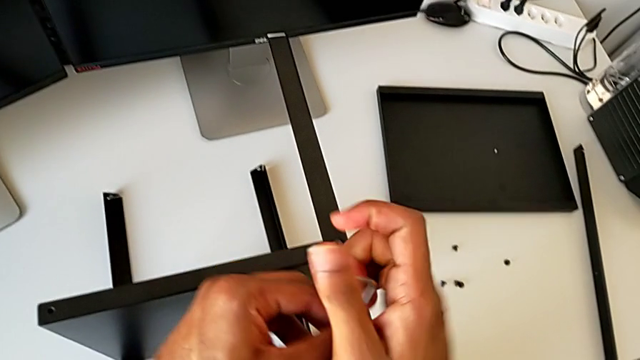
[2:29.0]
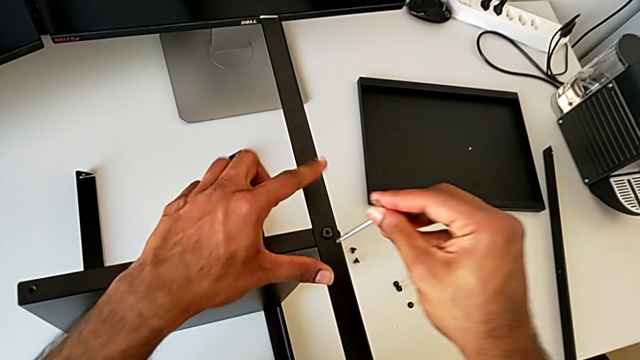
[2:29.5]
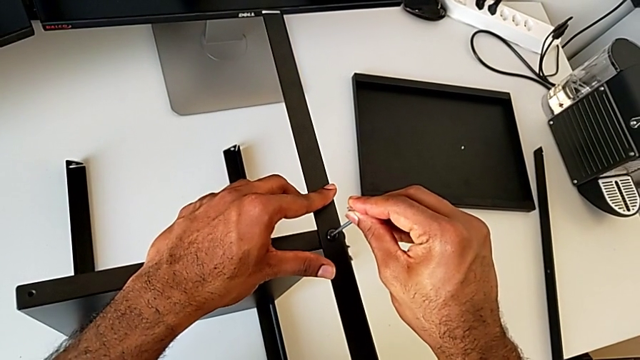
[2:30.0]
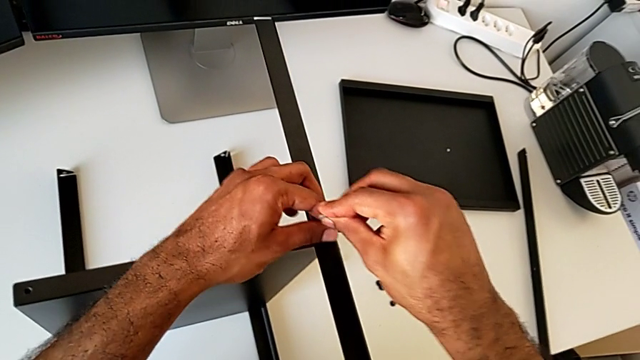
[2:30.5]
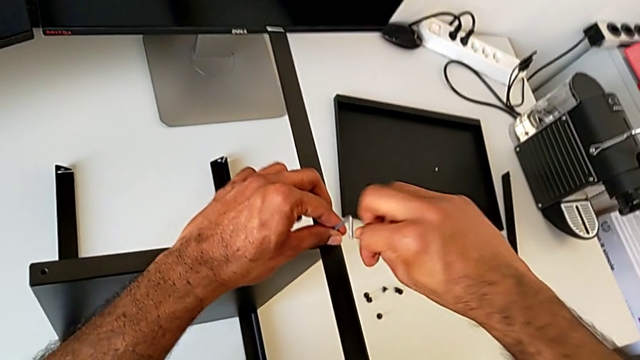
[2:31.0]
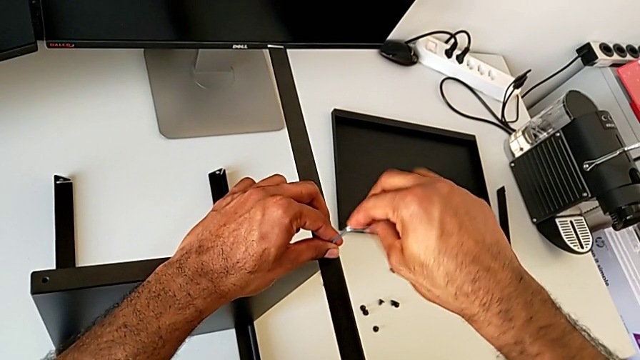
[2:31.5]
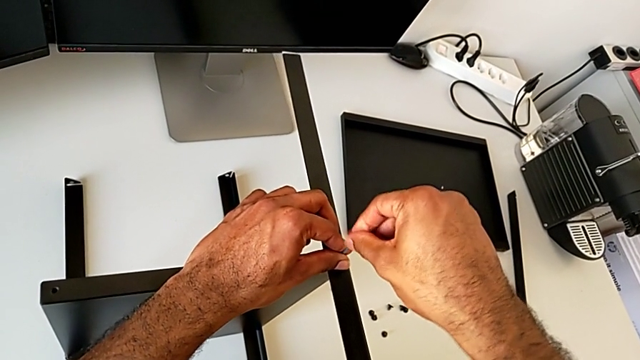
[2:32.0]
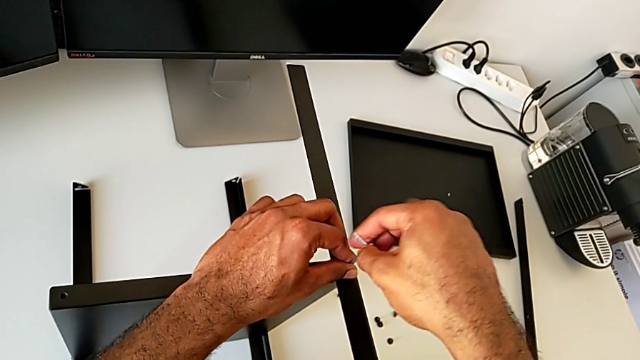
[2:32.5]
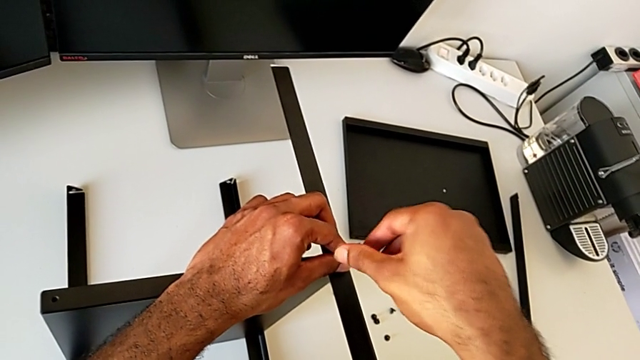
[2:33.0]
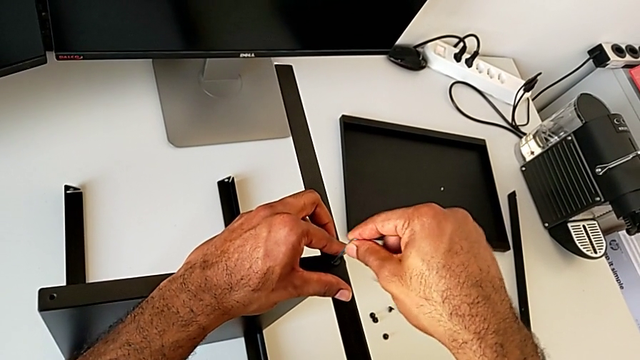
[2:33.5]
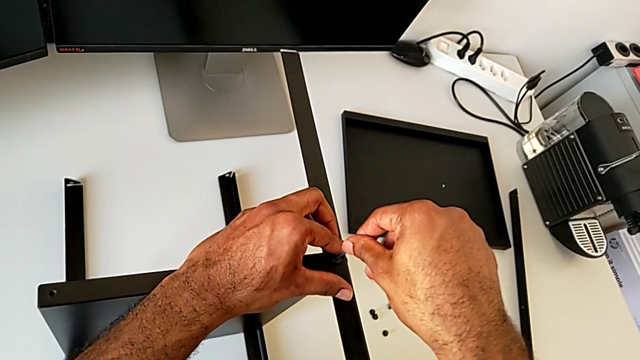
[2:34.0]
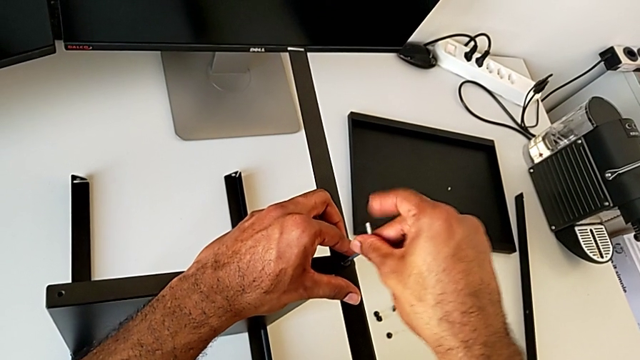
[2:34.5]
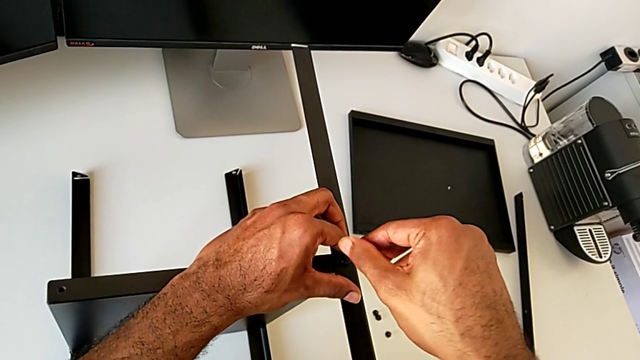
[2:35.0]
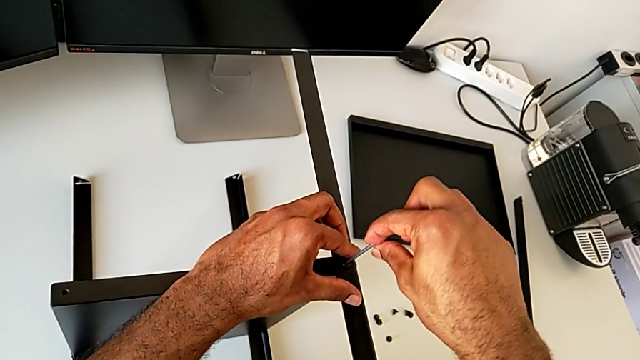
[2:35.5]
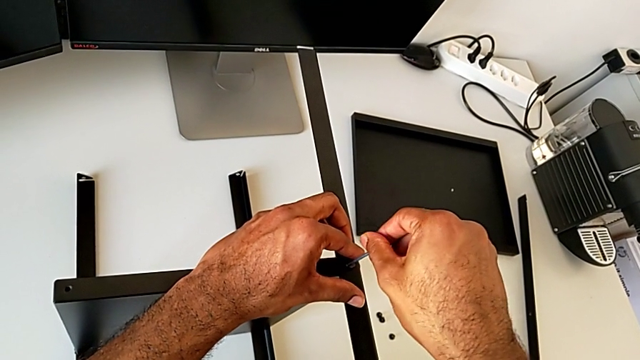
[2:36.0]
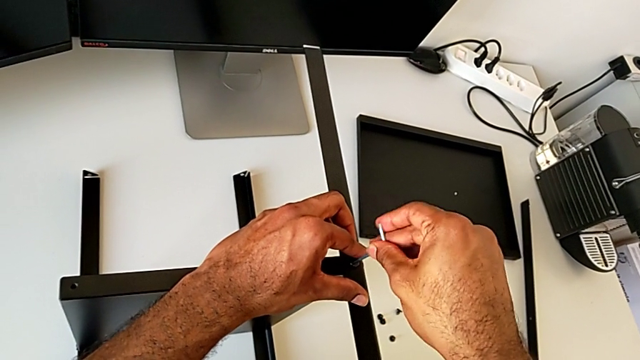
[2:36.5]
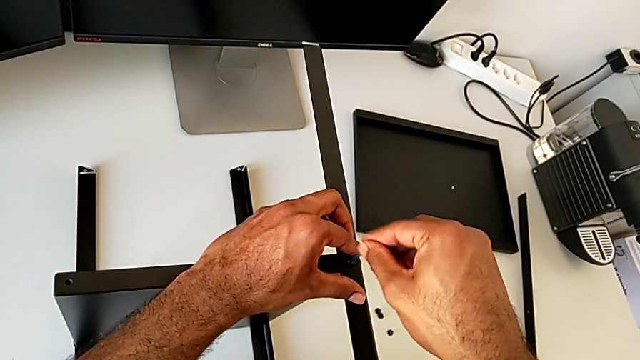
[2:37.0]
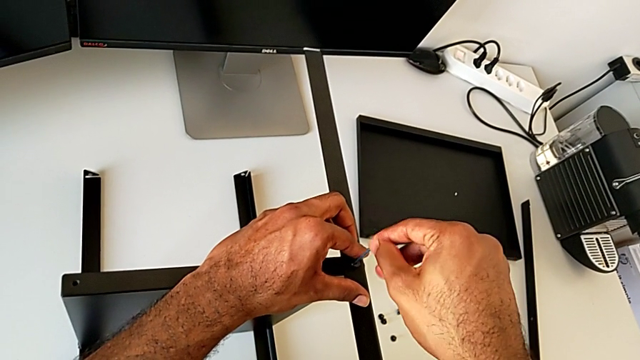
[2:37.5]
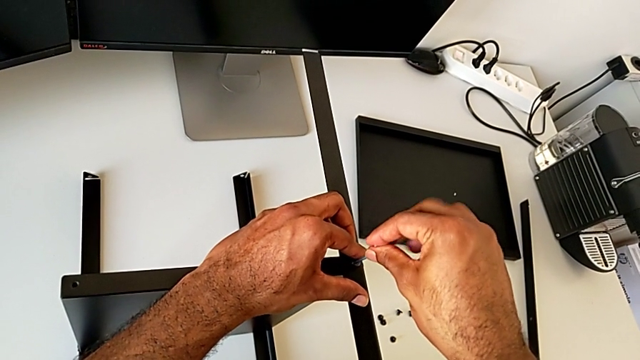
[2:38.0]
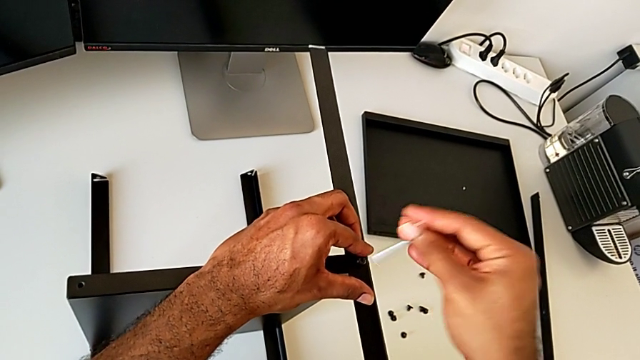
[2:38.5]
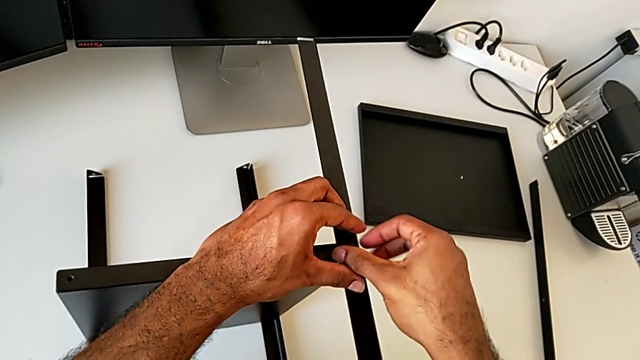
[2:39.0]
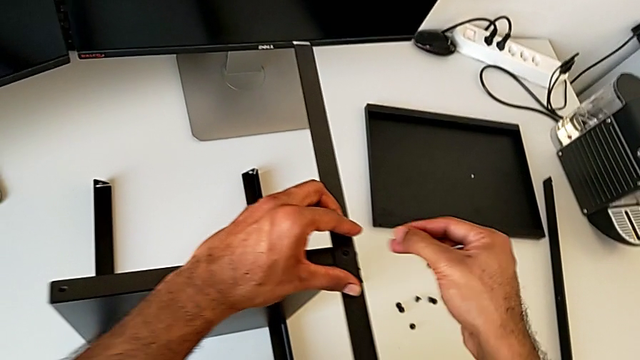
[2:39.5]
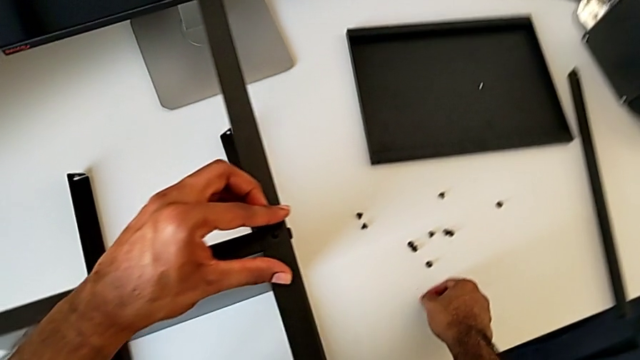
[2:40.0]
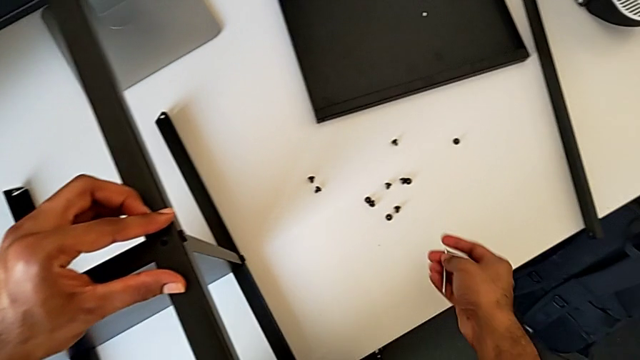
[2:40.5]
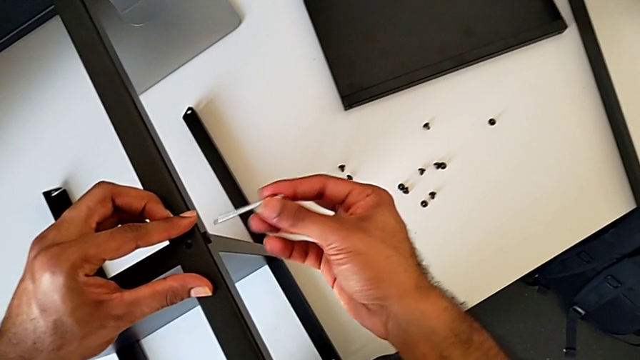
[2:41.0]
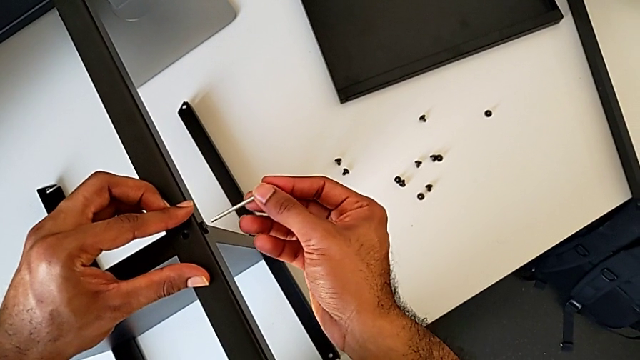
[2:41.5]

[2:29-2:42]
The camera wearer is unscrewing a leg from the shelf. They insert the Allen wrench, unscrew the hex socket head, withdraw the Allen wrench, disassemble the hex socket head, place it and insert the Allen wrench.

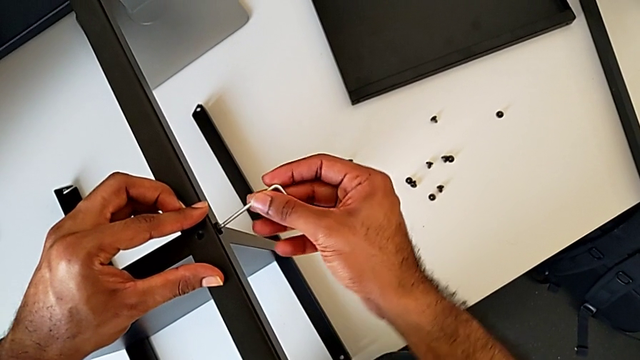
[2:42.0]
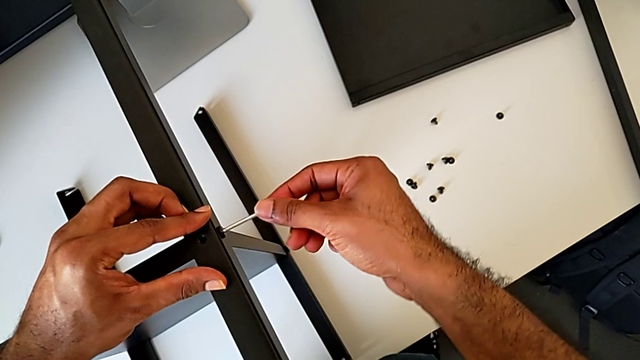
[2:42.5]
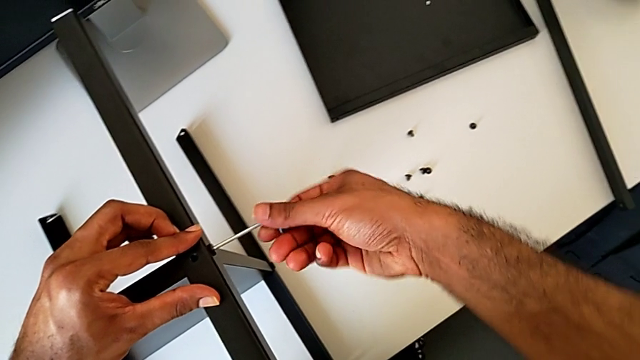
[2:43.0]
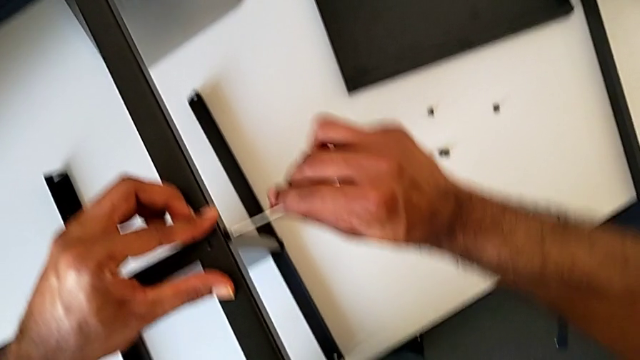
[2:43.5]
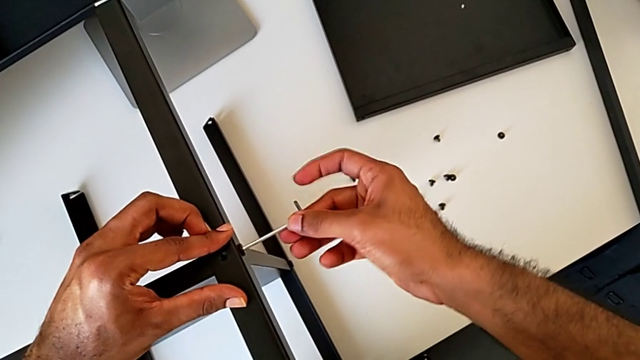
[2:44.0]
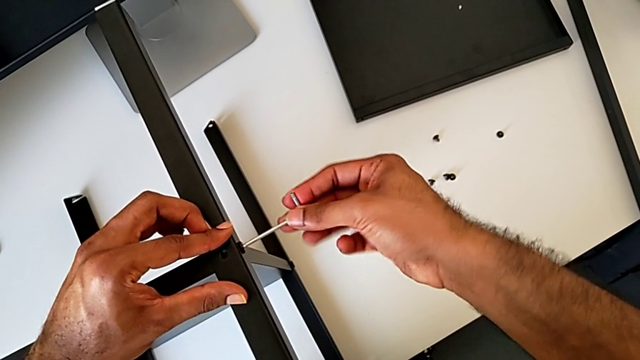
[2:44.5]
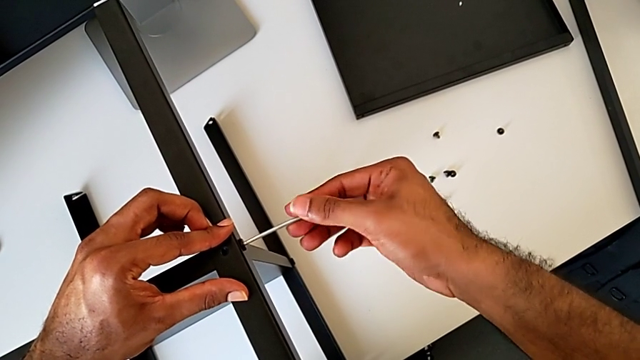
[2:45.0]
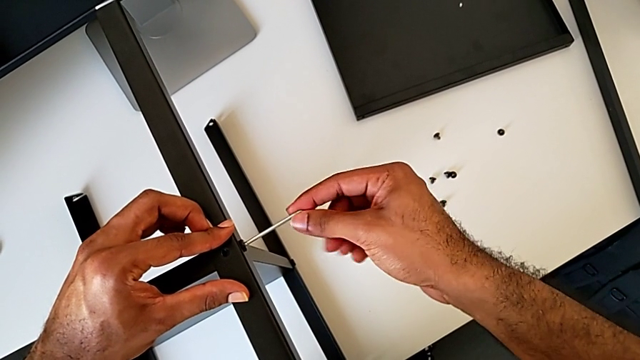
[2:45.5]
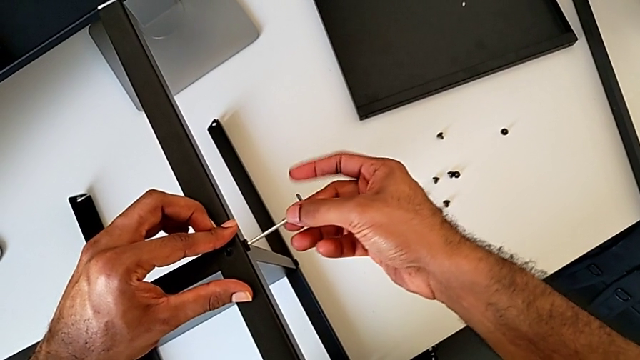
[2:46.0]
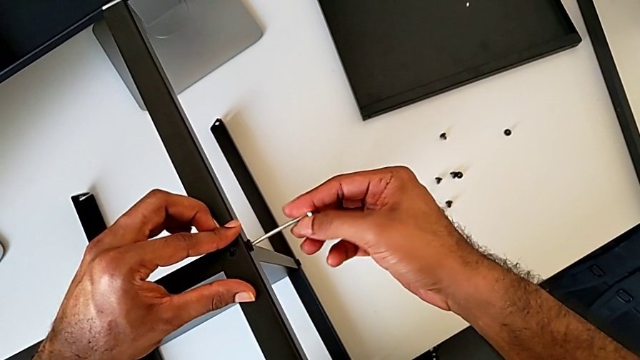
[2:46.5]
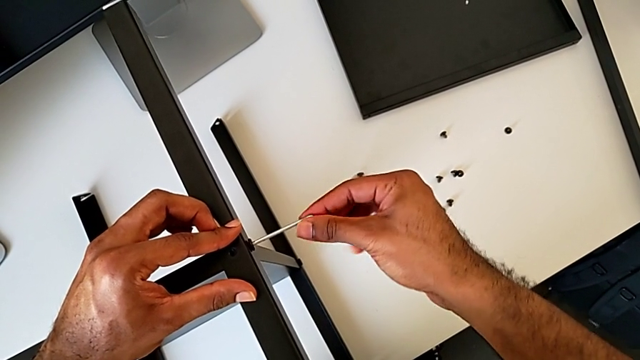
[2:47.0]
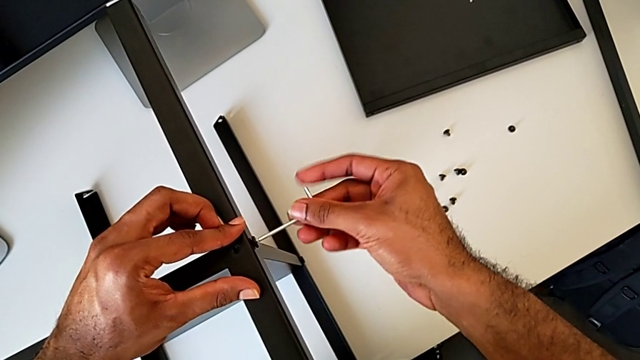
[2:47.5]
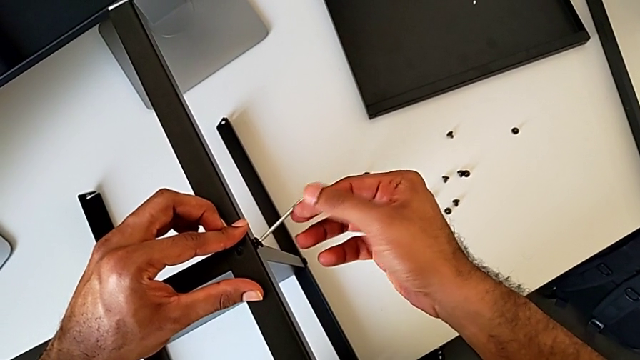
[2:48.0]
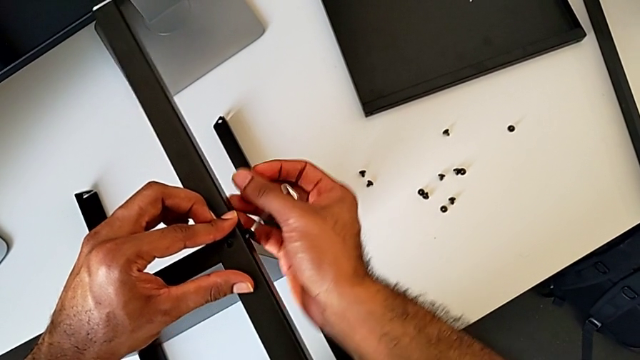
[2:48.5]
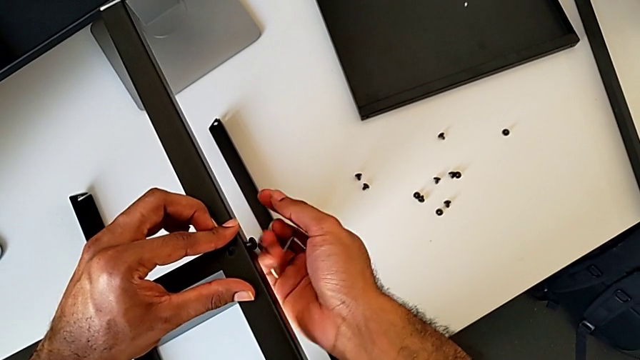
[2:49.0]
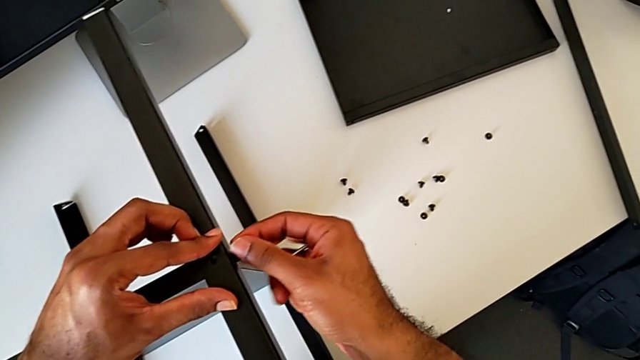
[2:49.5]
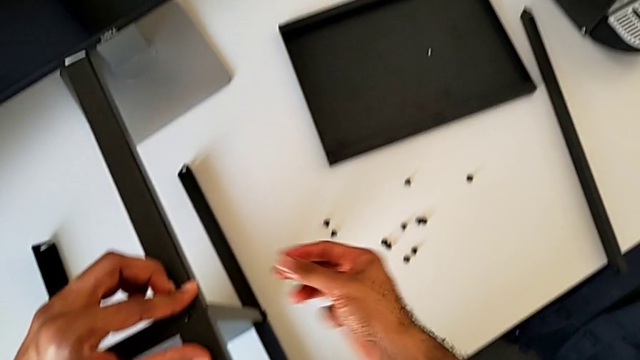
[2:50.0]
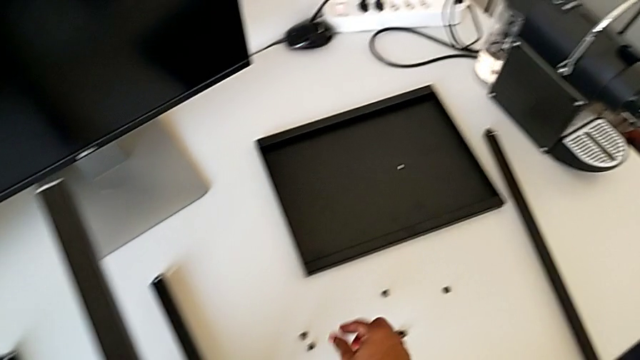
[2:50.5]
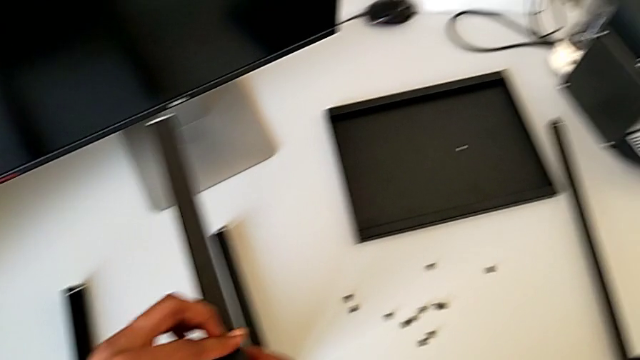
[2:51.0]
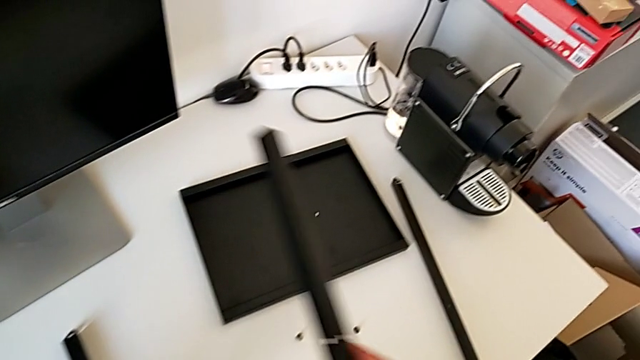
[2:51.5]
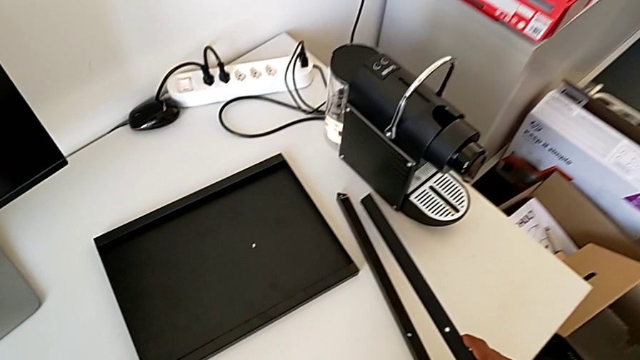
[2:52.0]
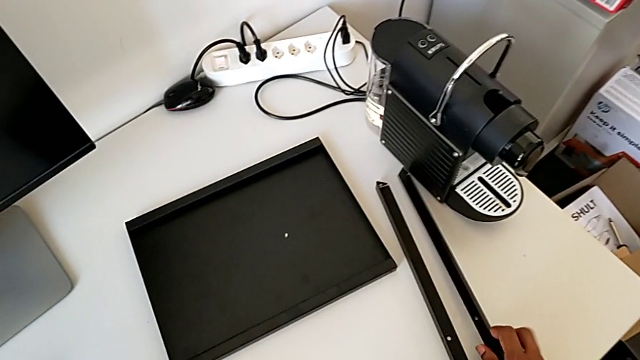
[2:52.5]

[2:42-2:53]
The camera wearer is unscrewing a leg from the shelf. They unscrew the hex socket head, withdraw the Allen wrench, disassemble the hex socket head, place it, disassemble the second leg and place it.
